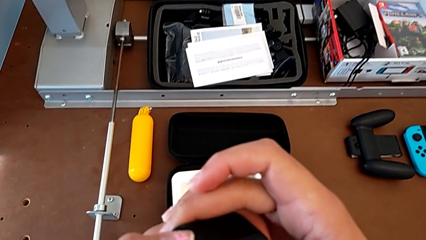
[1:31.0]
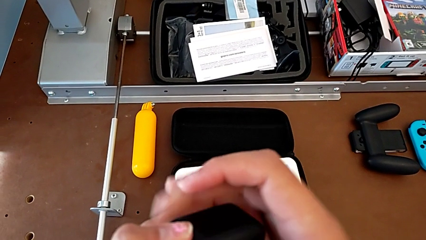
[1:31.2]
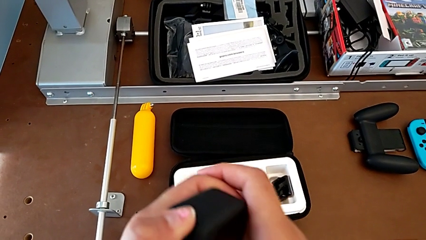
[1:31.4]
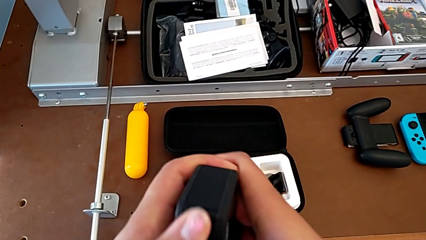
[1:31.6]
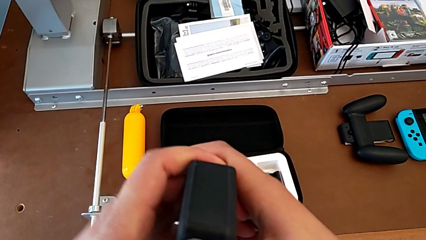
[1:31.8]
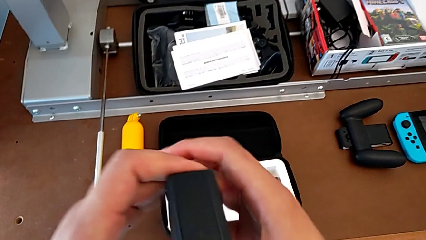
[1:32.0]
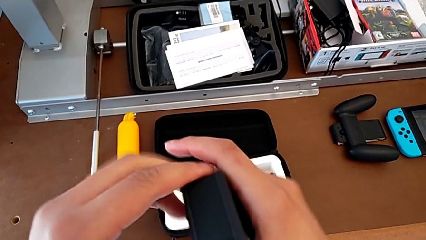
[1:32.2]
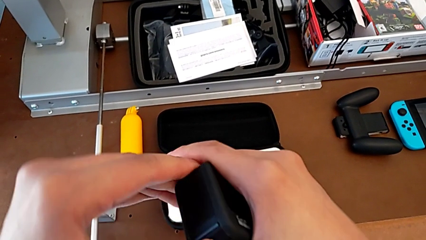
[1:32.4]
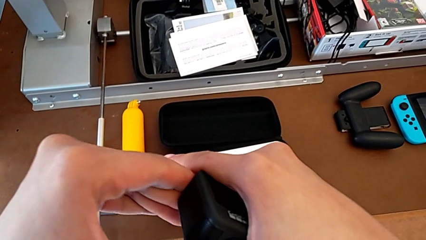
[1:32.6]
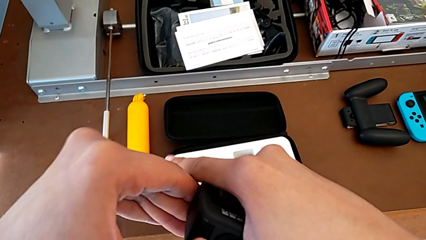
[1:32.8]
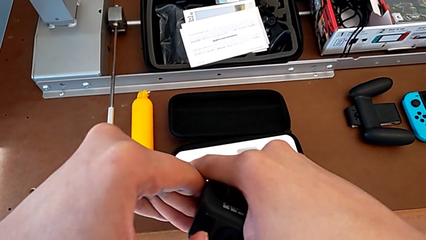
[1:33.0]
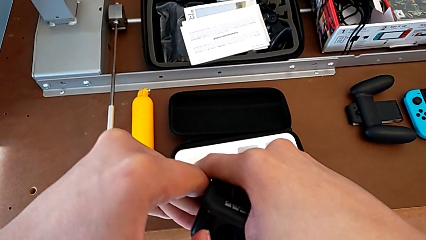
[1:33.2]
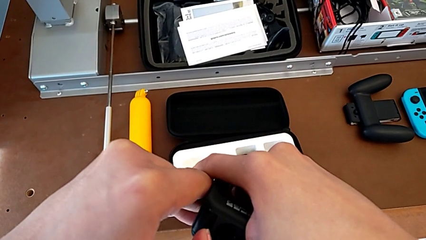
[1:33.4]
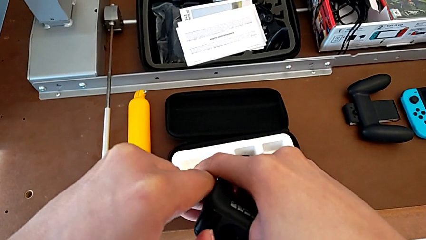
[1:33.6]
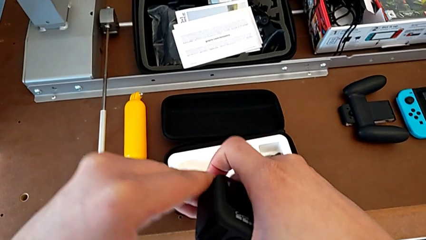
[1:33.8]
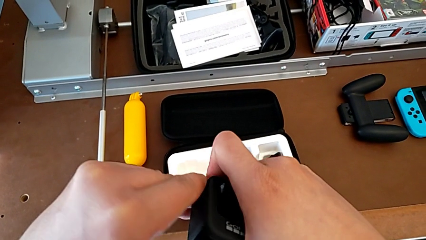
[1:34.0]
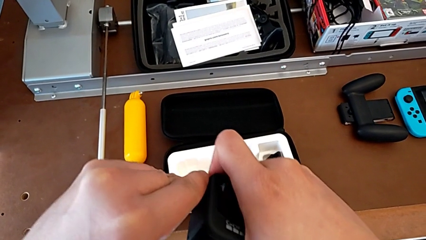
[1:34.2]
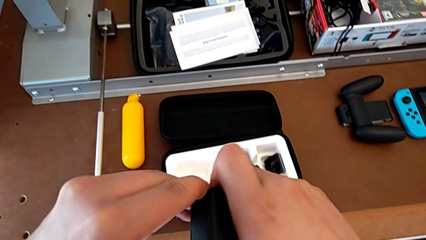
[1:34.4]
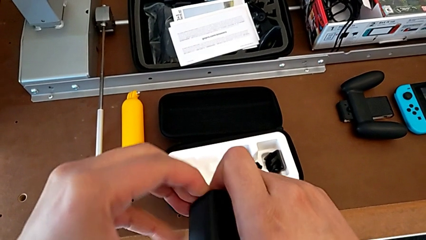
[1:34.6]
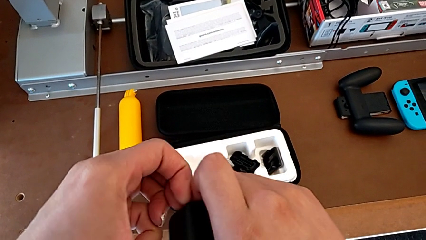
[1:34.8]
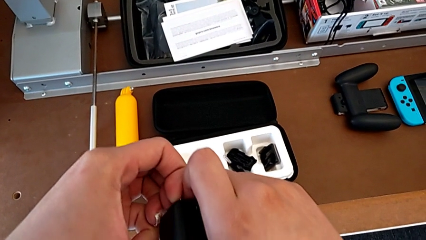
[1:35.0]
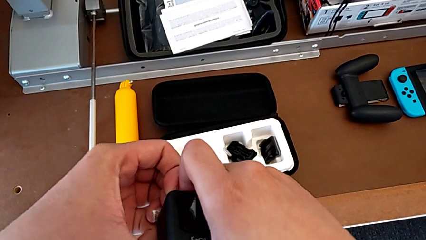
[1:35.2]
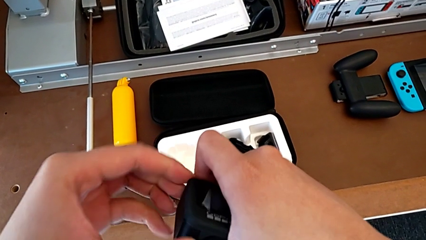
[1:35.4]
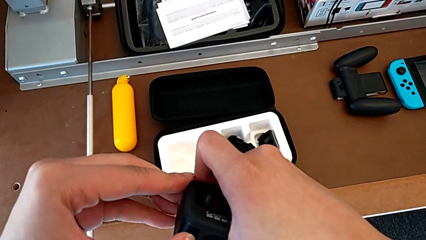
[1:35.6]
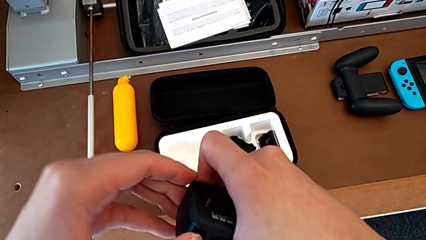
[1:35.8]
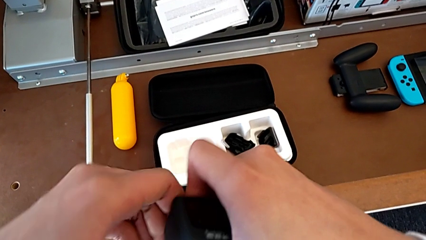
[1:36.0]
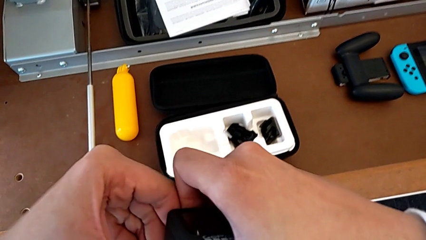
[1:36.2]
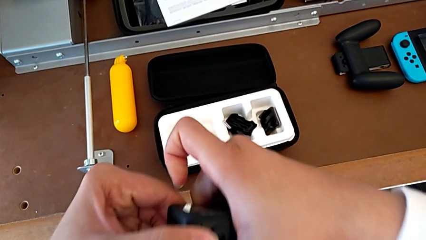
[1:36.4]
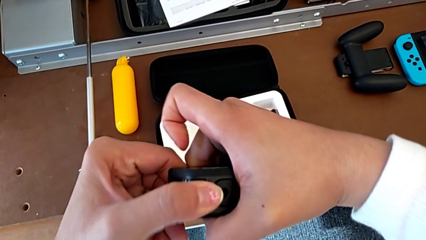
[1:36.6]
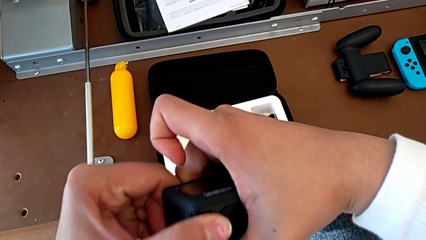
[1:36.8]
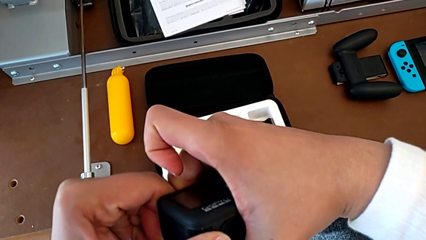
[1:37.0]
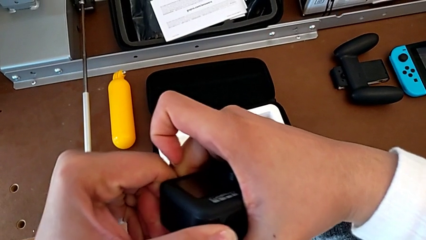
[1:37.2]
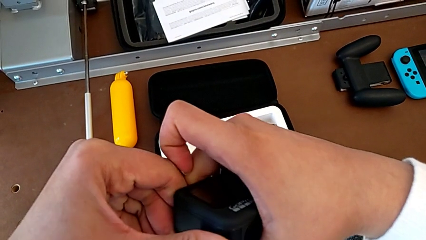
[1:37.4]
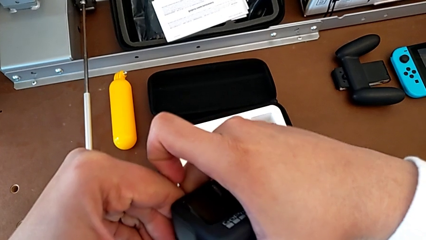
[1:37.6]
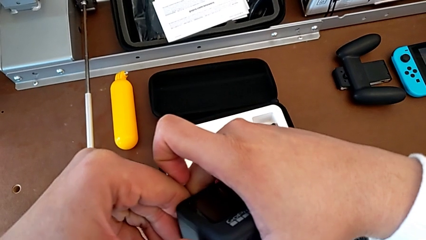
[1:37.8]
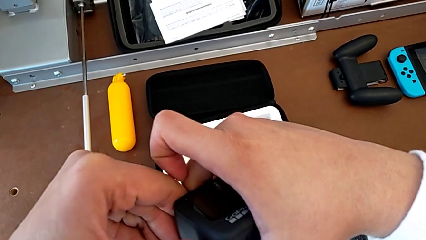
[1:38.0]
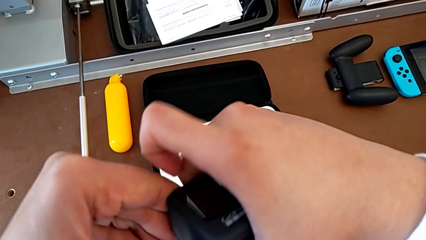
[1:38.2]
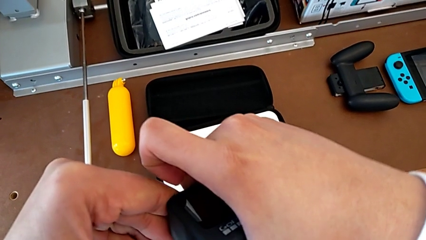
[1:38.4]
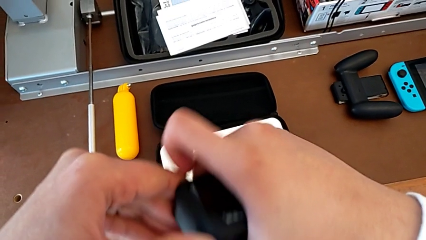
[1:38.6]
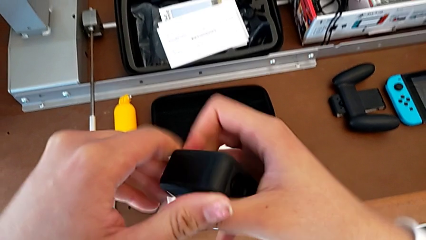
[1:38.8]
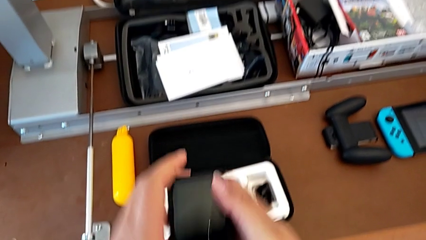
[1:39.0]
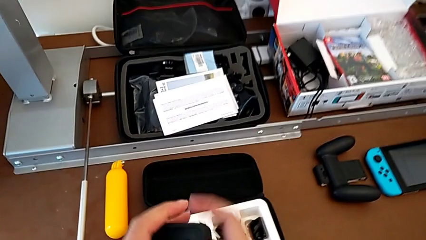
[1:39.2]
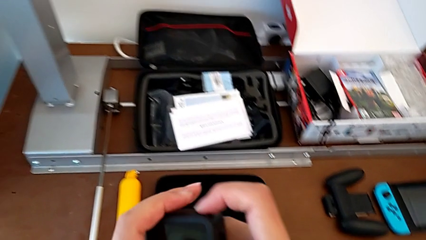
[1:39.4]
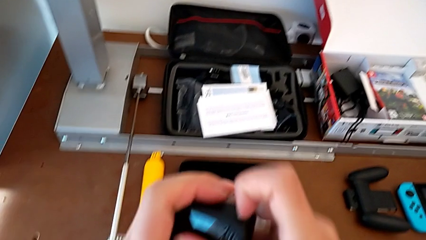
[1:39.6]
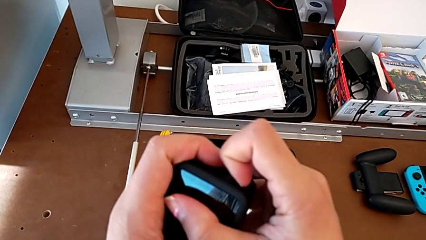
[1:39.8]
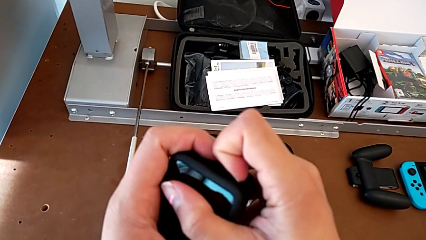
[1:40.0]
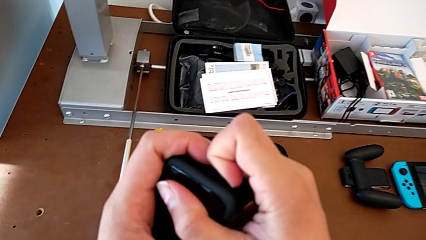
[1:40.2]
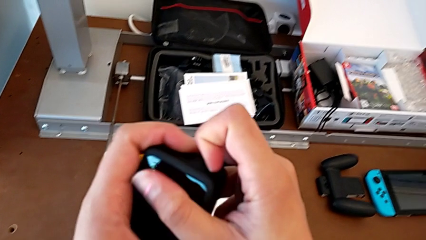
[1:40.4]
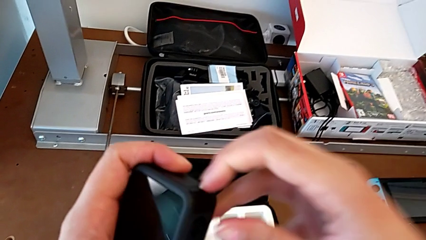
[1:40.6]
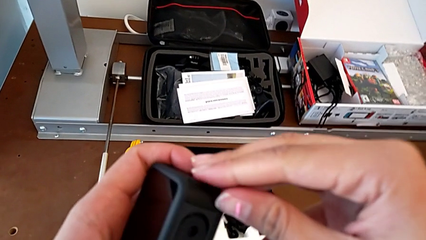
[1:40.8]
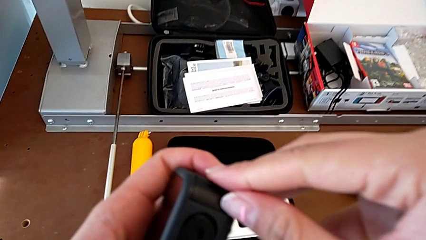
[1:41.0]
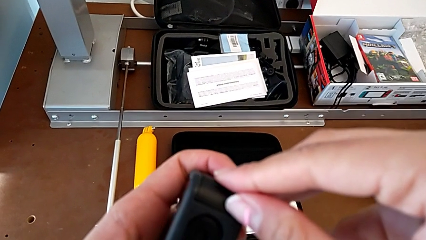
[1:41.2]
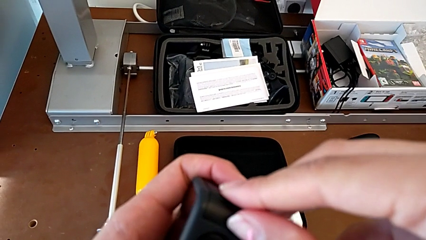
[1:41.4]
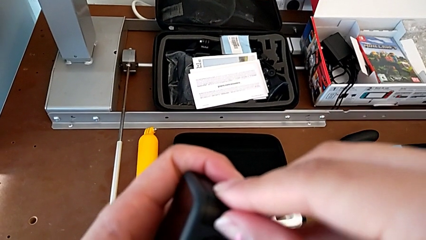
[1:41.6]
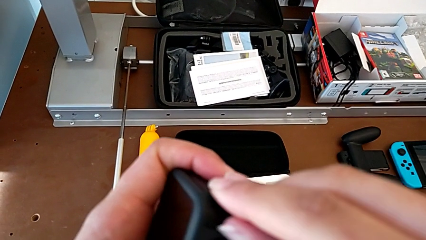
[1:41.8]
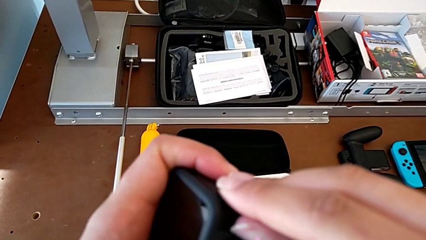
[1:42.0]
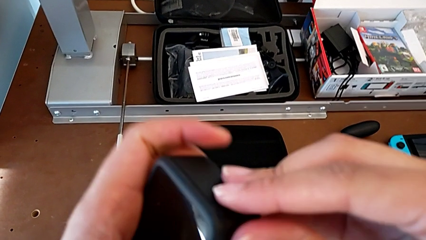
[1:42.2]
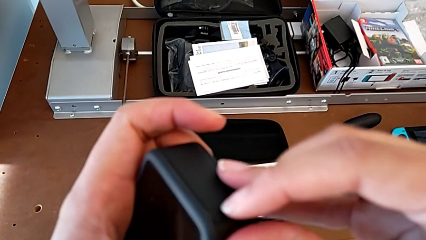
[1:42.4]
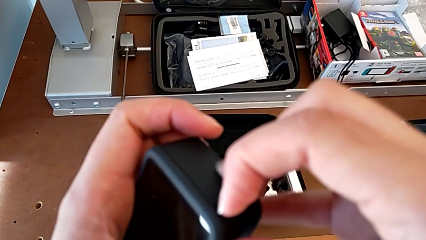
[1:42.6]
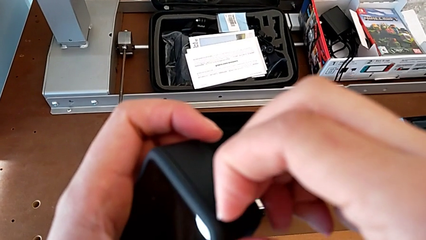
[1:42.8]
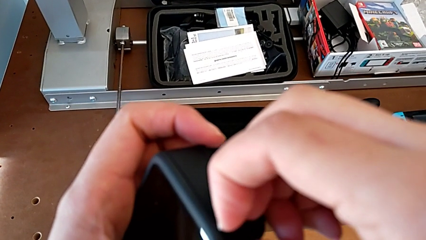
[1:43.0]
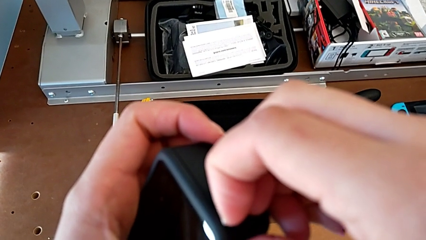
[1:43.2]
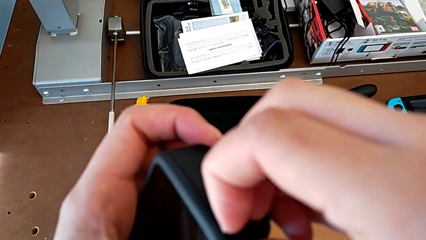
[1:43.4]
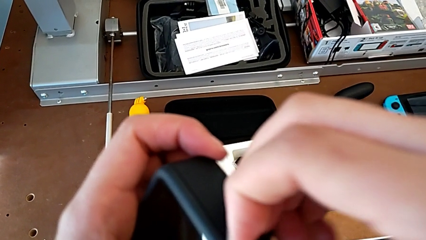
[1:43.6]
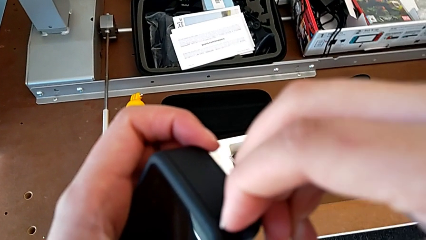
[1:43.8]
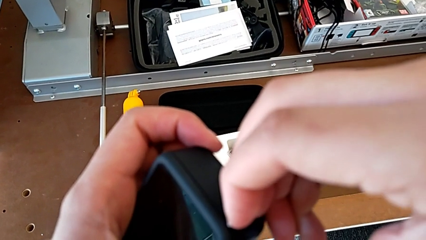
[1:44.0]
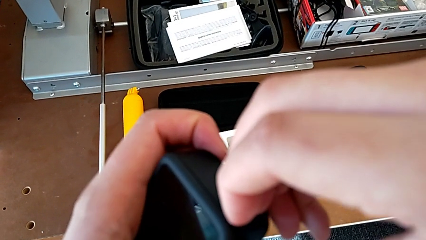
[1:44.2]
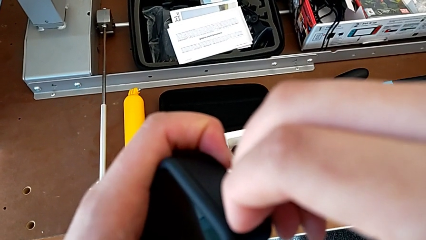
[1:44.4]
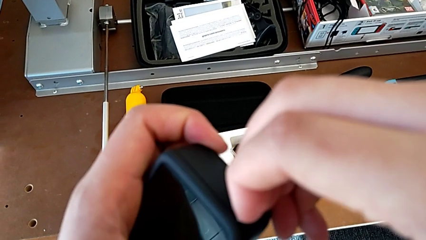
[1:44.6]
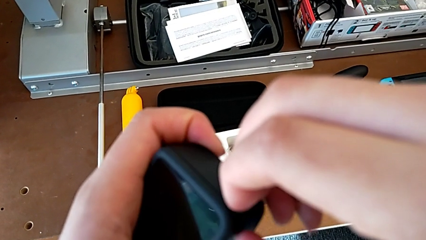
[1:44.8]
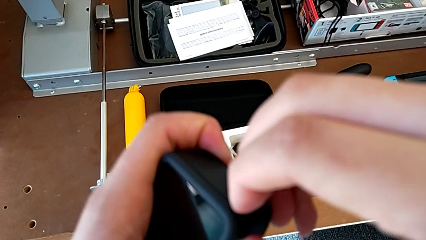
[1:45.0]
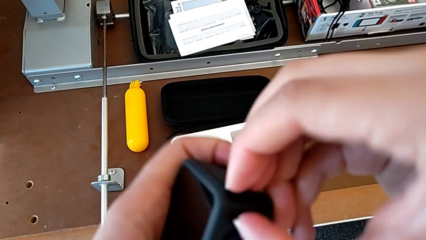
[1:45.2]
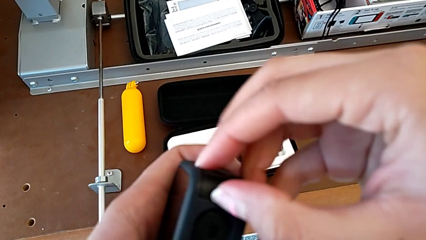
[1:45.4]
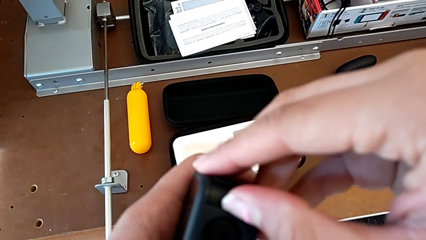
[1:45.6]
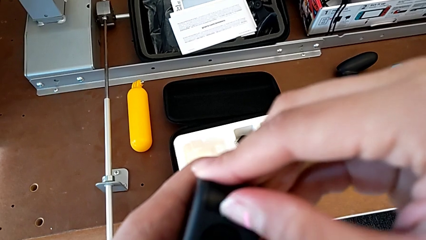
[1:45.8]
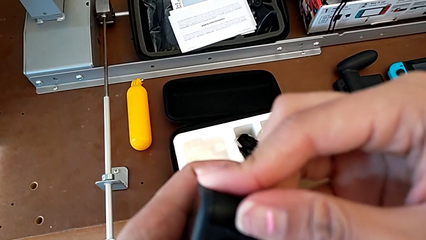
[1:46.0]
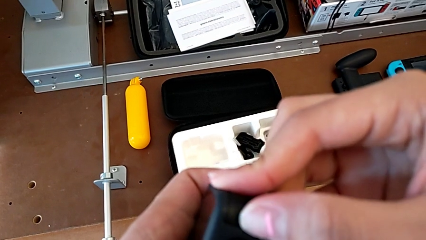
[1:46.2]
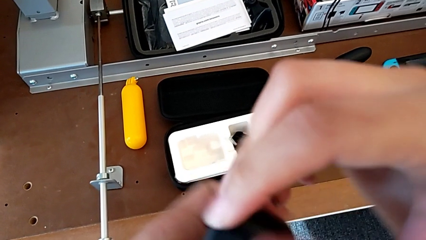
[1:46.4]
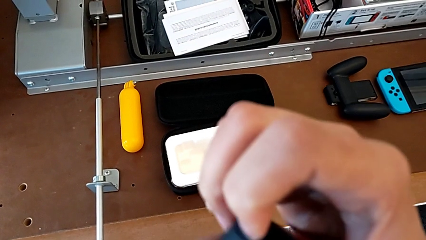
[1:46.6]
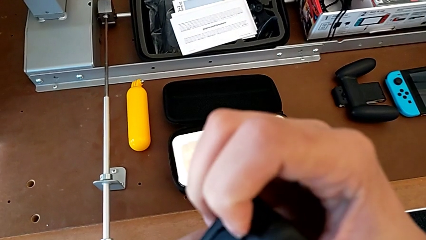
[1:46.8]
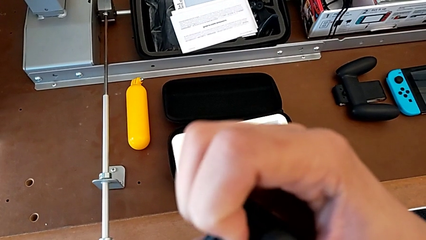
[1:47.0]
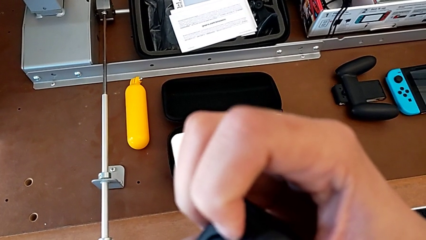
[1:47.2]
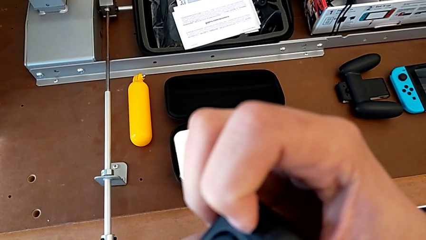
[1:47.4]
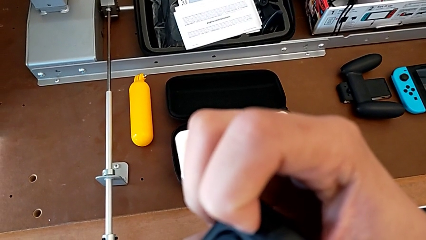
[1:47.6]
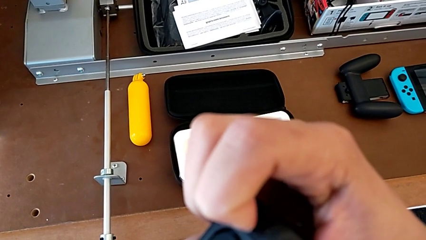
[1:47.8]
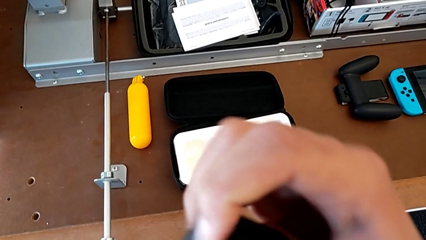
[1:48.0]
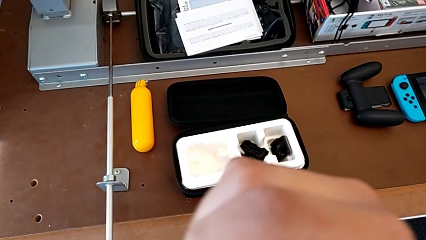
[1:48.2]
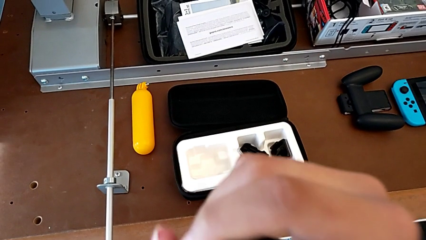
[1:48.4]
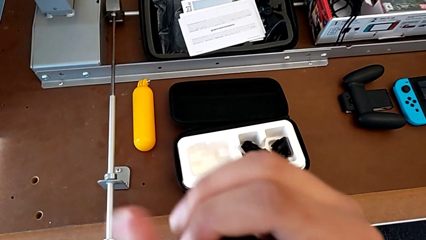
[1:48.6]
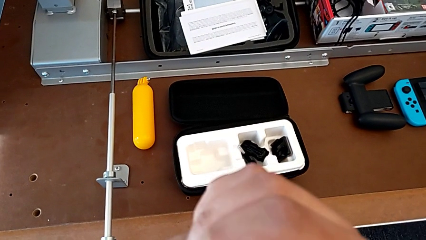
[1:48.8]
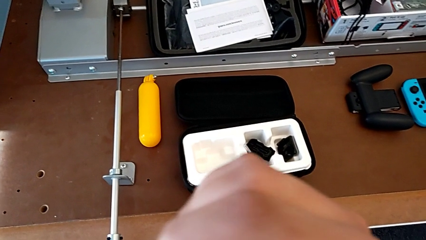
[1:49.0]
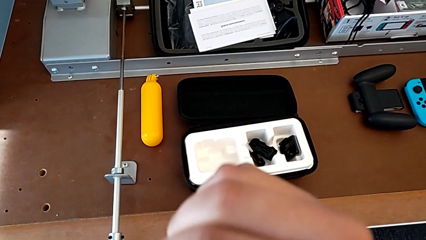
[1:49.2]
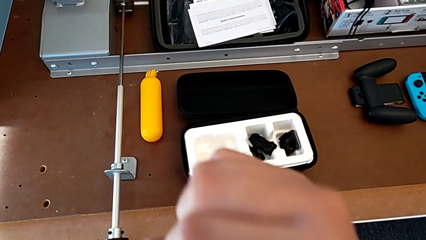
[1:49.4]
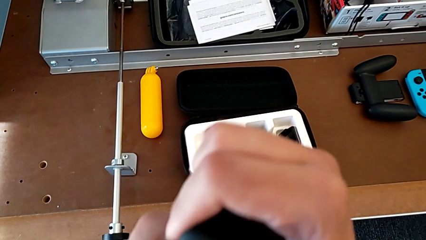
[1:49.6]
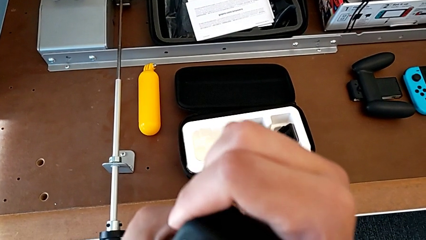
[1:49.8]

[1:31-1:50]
The camera wearer is changing the battery regularly. They pull the battery door, grab it and pull it.
